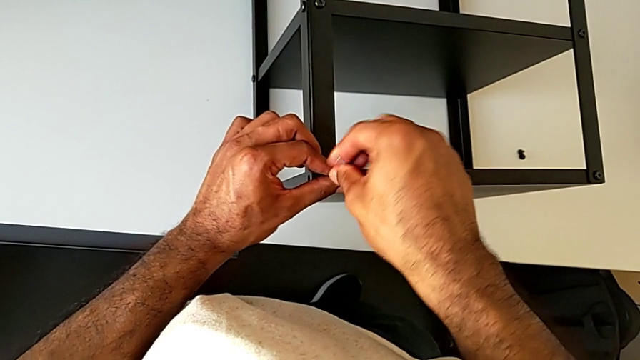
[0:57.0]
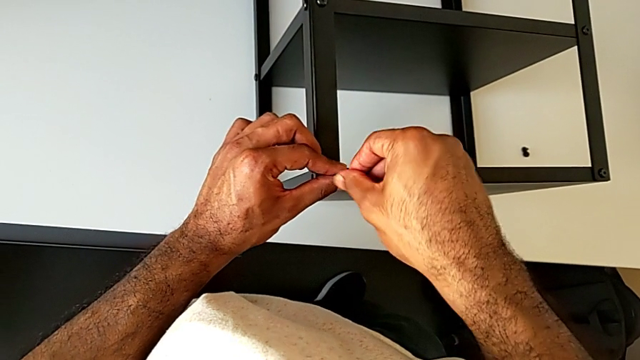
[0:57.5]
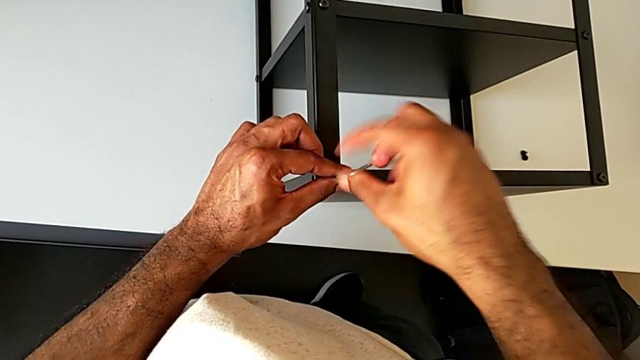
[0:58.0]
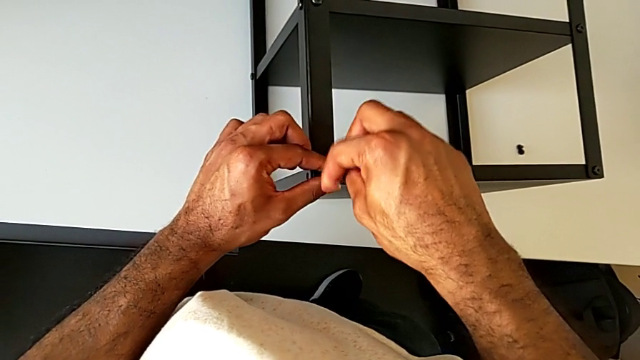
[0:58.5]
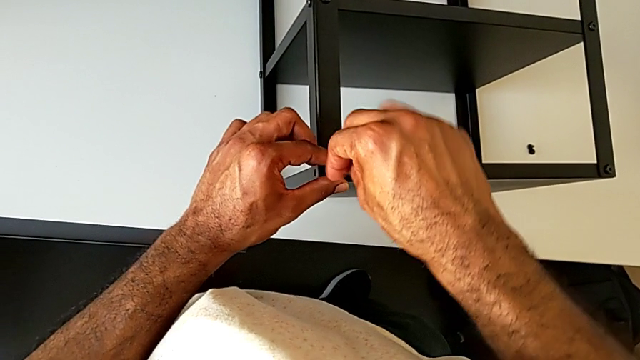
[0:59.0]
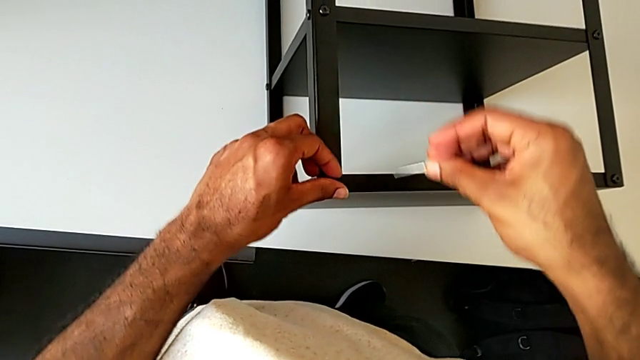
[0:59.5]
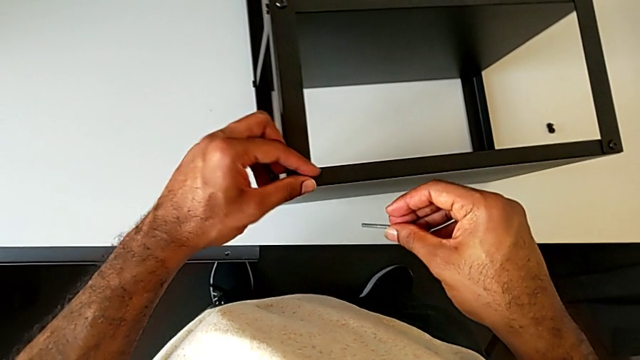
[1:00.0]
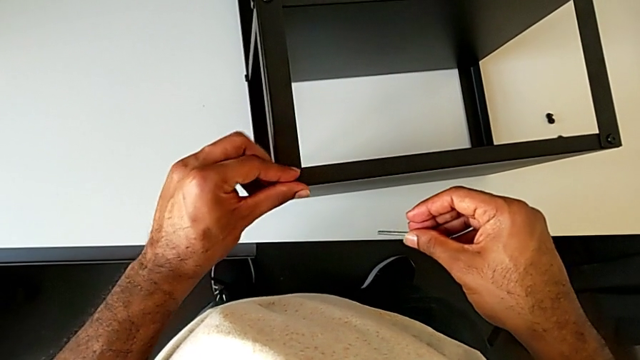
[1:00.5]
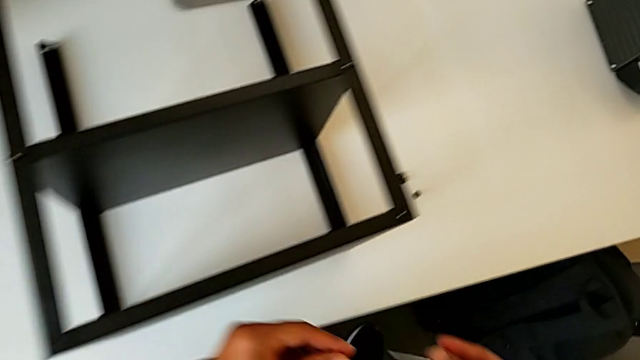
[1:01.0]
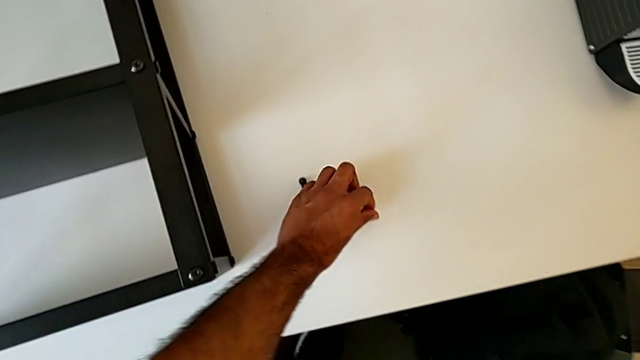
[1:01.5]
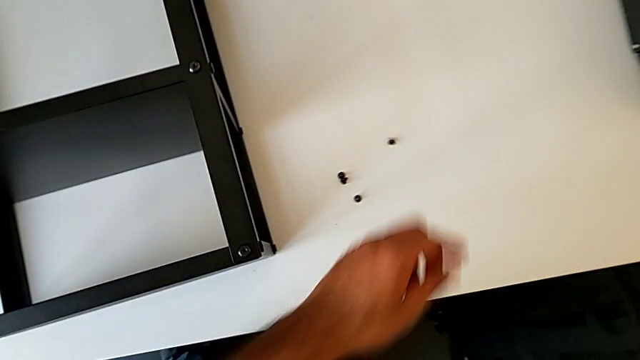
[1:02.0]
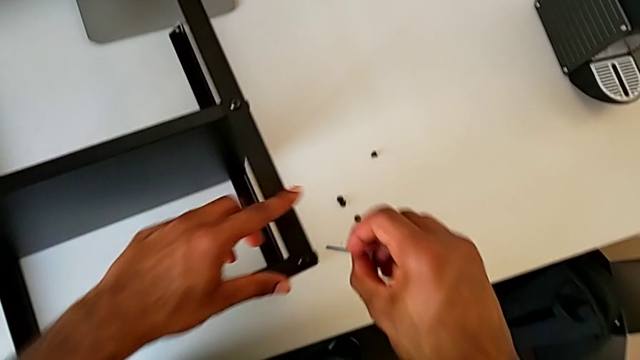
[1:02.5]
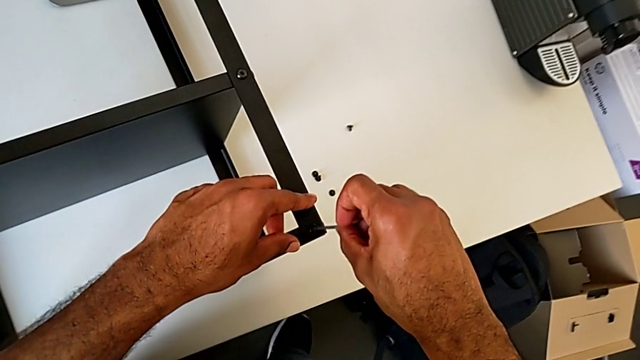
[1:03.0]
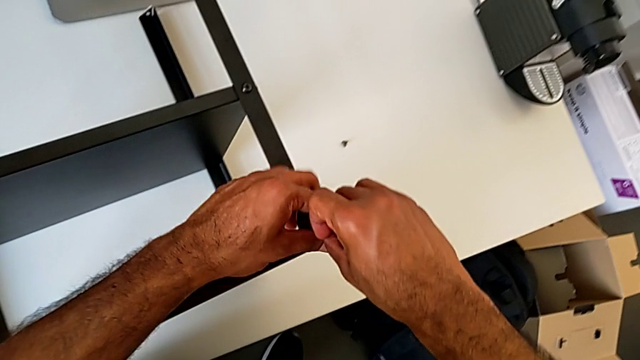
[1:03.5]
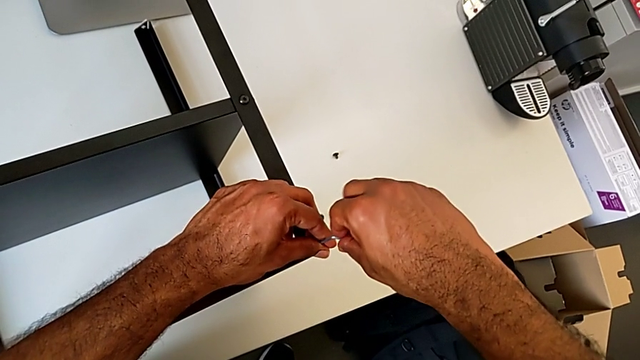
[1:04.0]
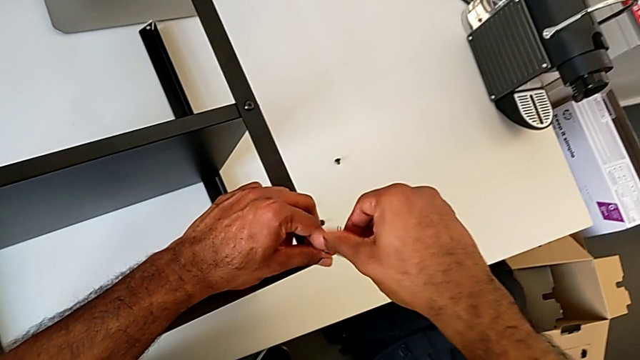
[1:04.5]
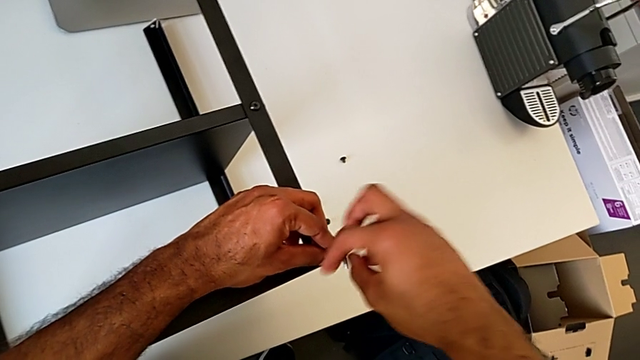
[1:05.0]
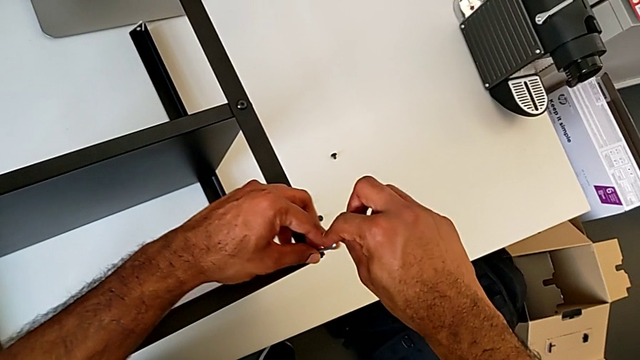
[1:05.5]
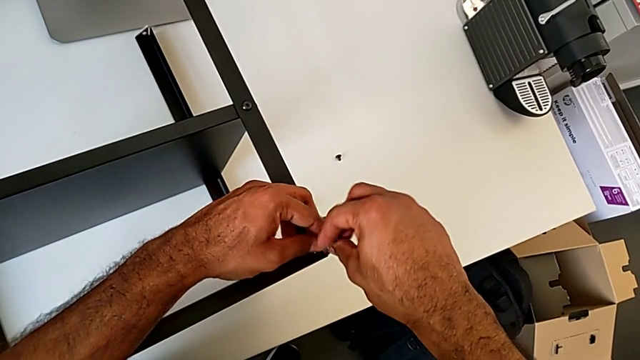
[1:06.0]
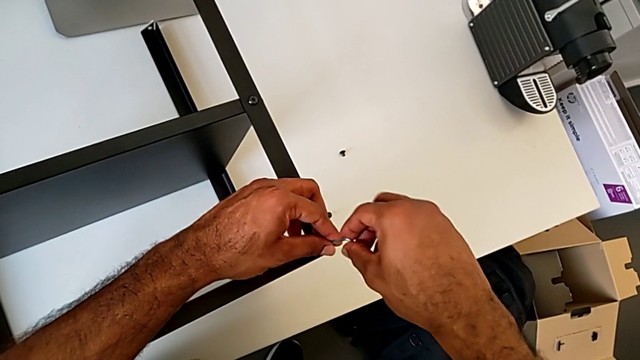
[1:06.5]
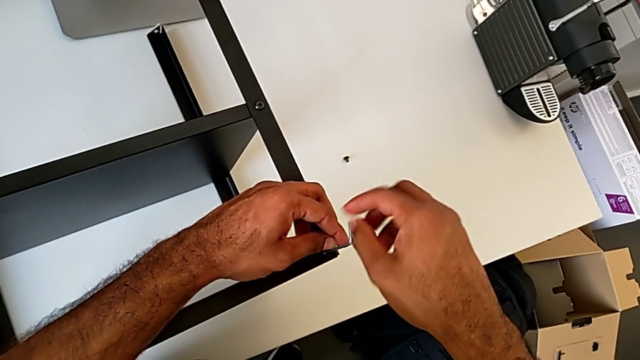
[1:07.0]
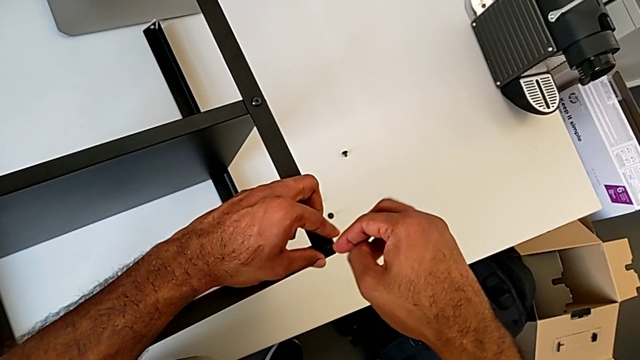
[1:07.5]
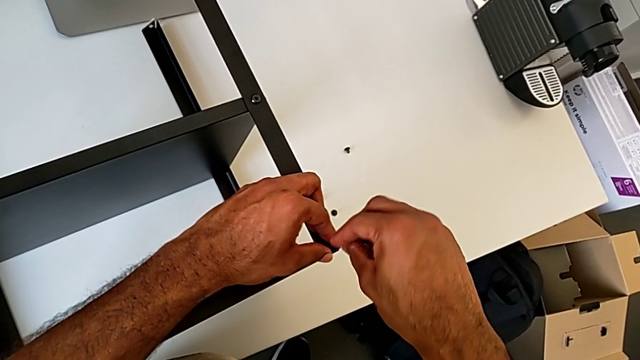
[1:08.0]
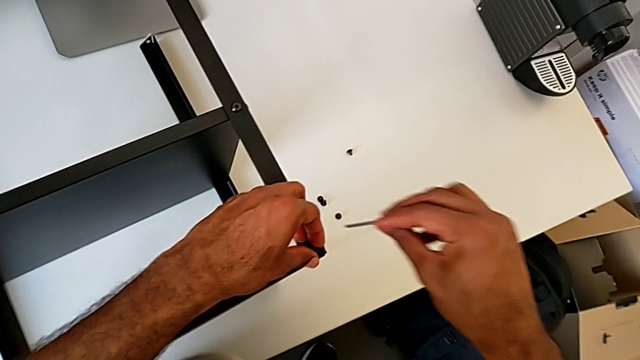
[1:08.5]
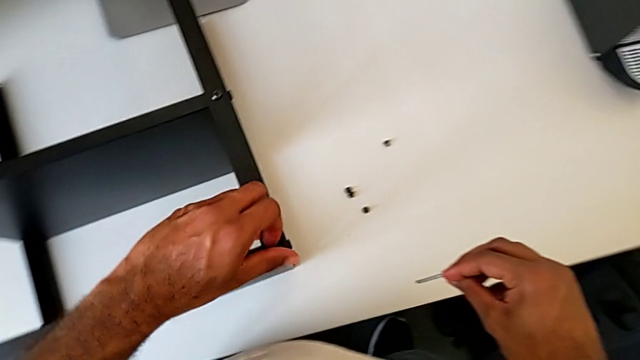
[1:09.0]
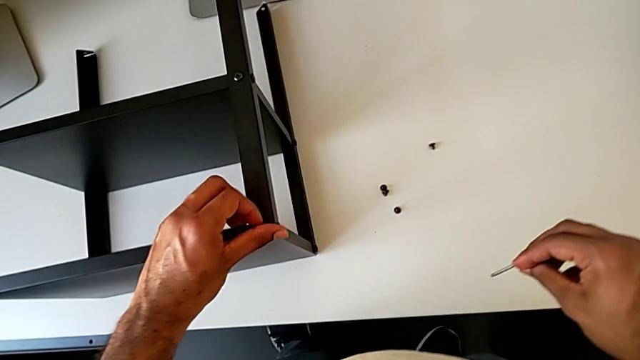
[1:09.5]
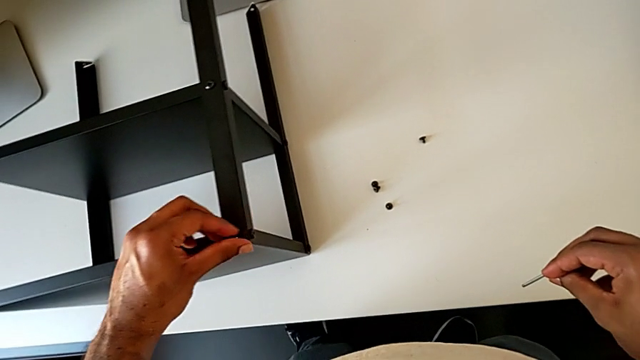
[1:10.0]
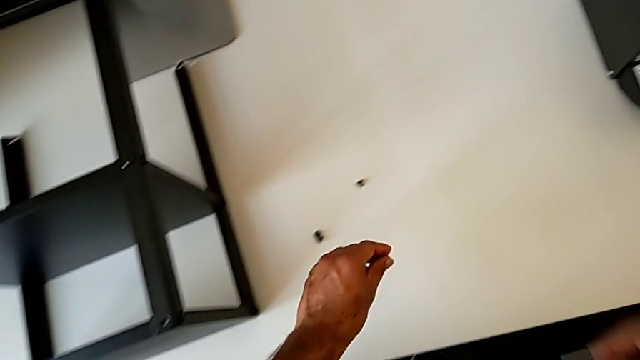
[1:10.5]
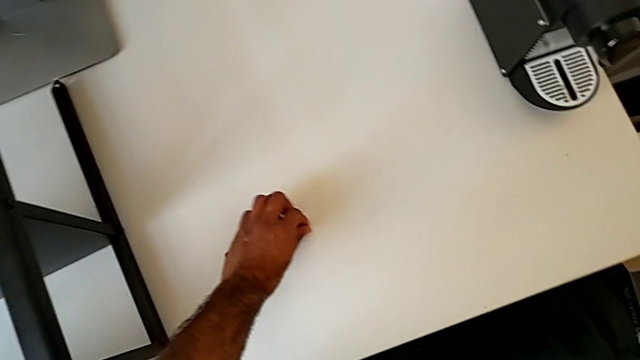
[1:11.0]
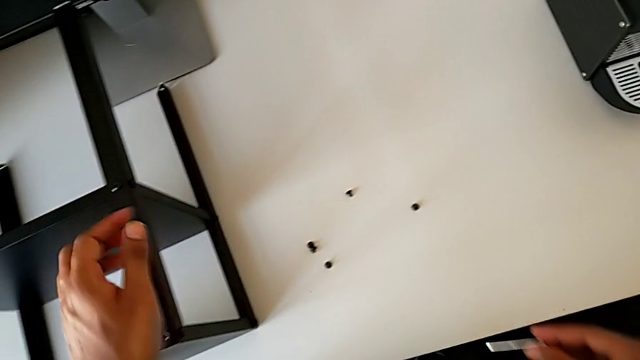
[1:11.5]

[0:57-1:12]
The camera wearer is unscrewing the second leg of the table. They unscrew the hex socket head, withdraw the Allen wrench, disassemble the hex socket head, place it, approach the hex socket head, insert the Allen wrench and unscrew the hex socket head. They withdraw the Allen wrench with the right hand, disassemble the hex socket head with the left hand and place the hex socket head.

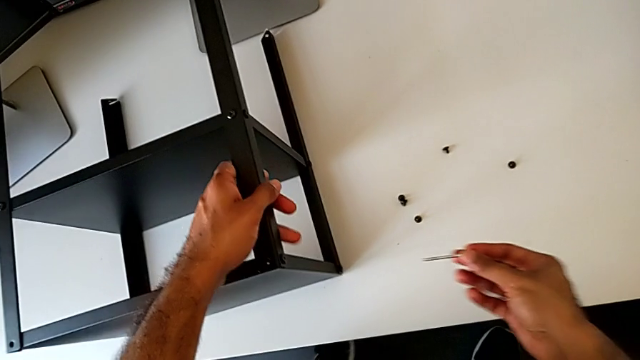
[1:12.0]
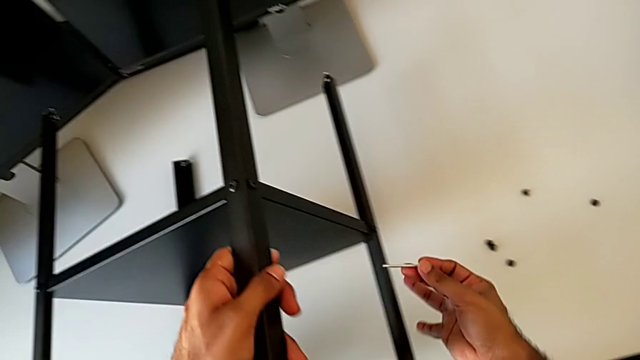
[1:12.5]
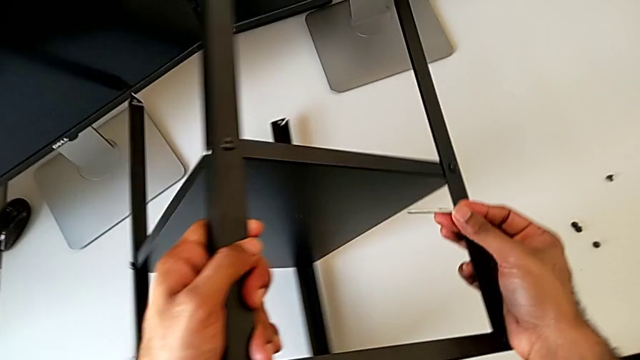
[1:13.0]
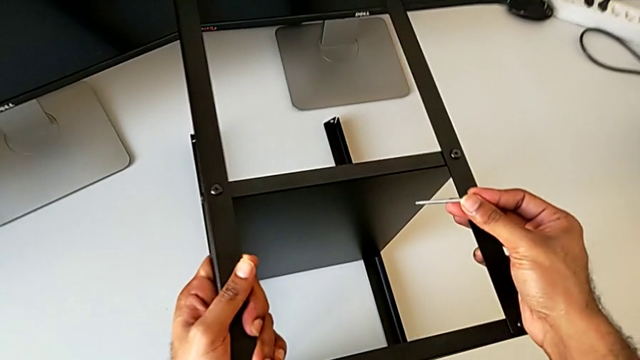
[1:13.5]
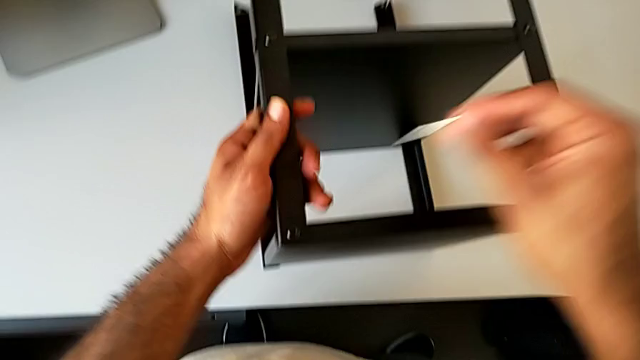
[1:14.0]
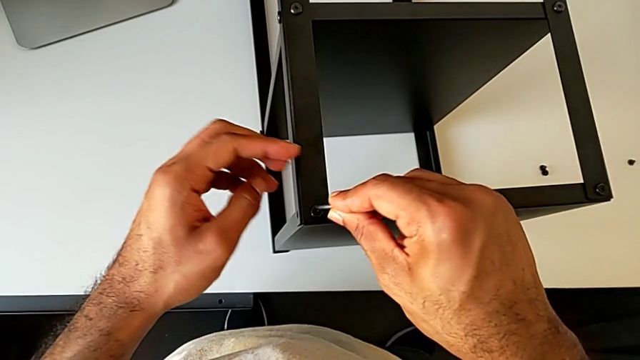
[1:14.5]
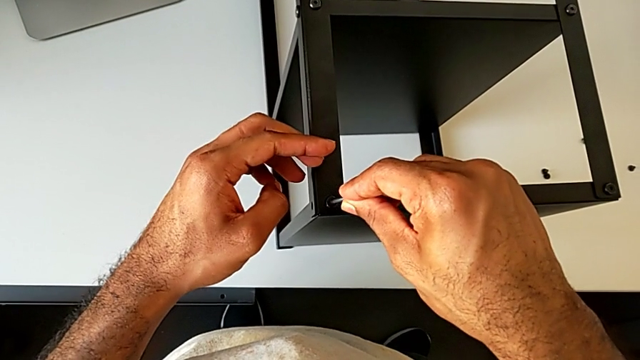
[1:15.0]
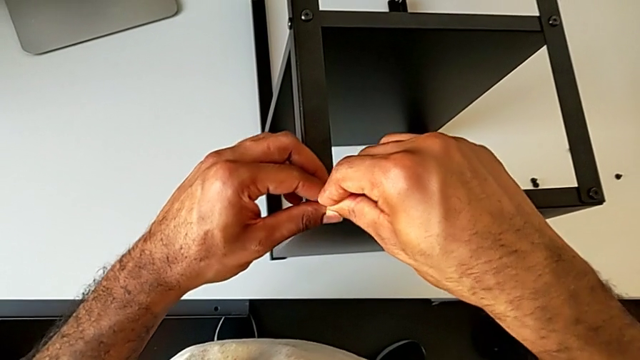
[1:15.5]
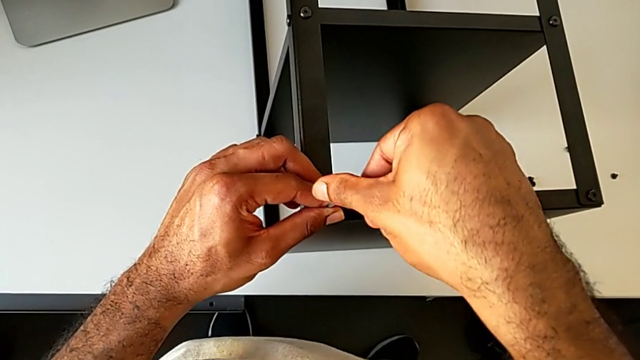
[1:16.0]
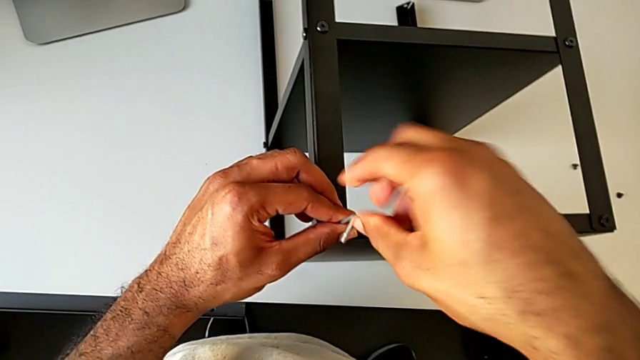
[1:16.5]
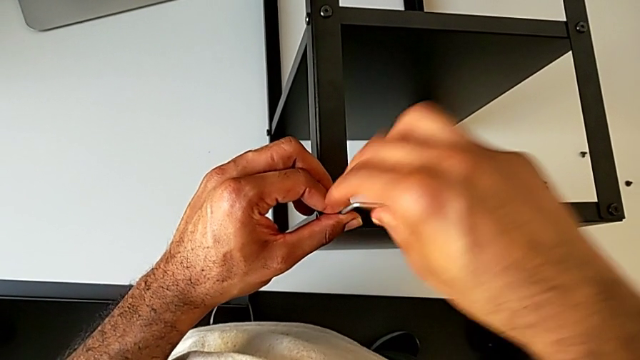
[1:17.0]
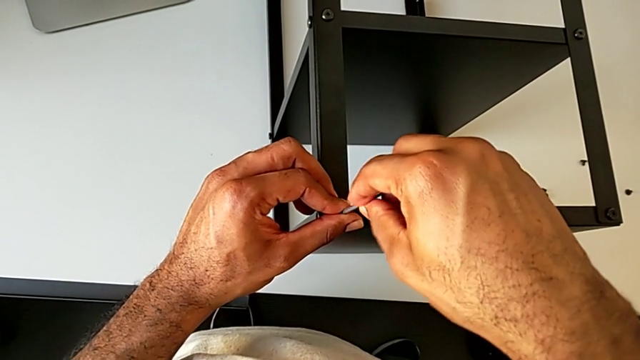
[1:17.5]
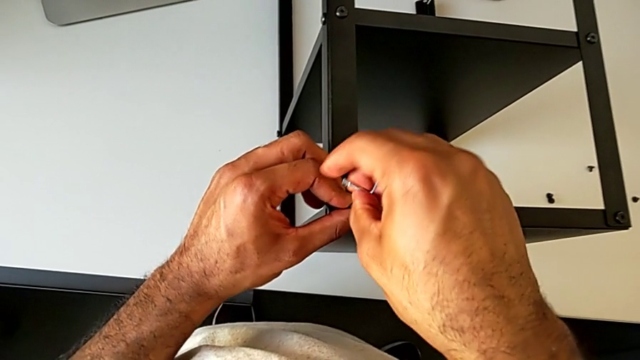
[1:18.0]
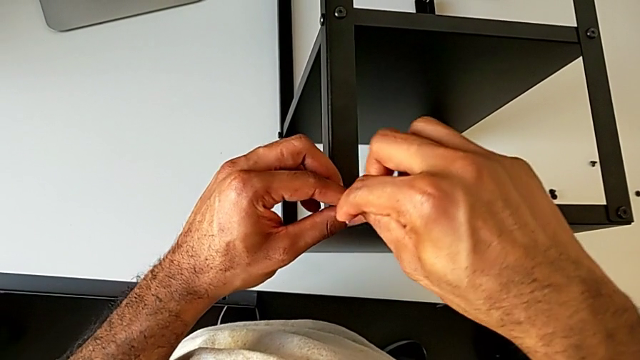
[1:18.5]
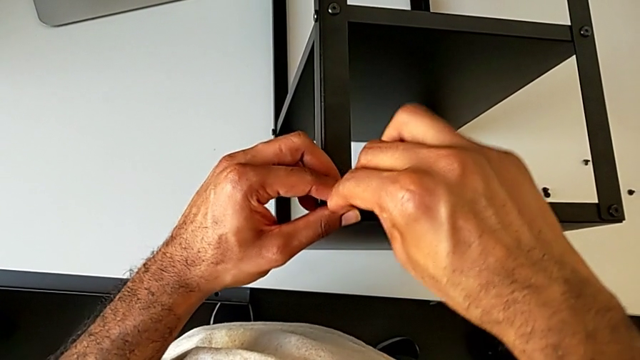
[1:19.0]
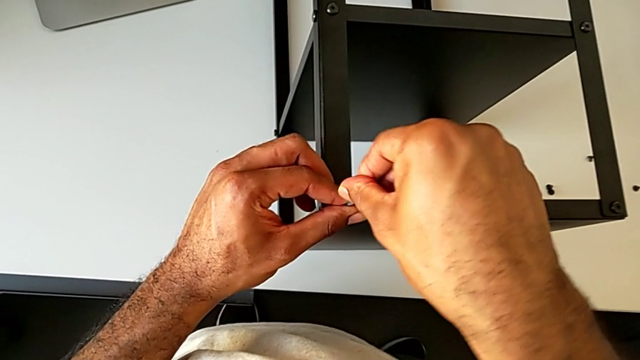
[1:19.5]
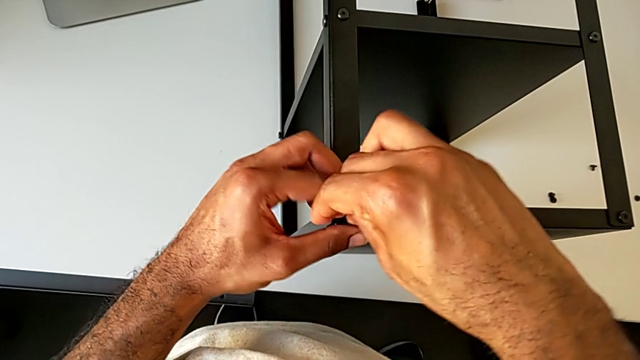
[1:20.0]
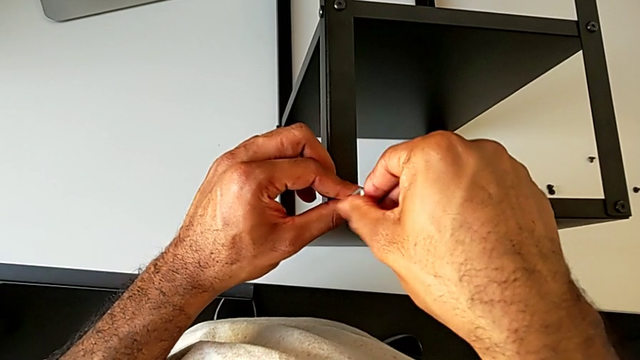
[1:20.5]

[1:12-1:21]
The camera wearer is continuing to unscrew the leg of the table. They rotate the nightstand, insert the Allen wrench and begin to unscrew the hex socket head.
